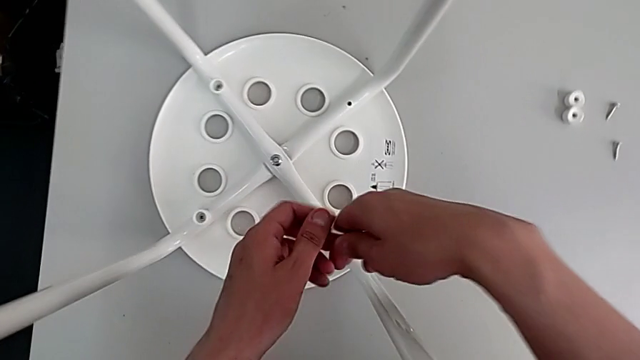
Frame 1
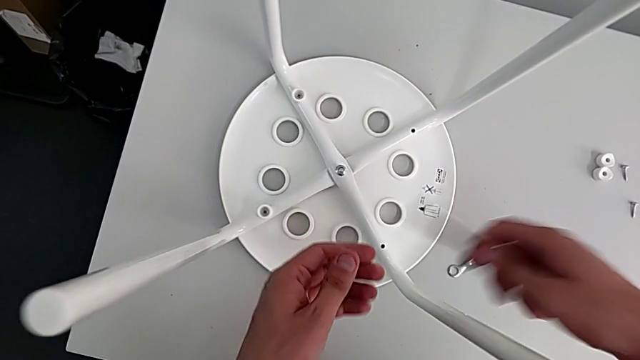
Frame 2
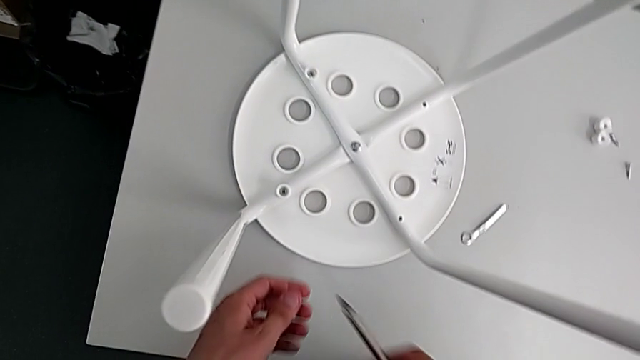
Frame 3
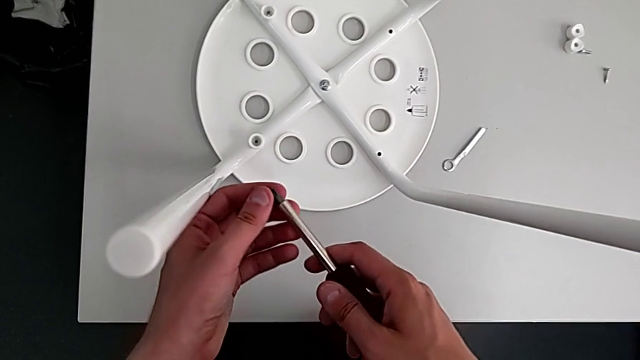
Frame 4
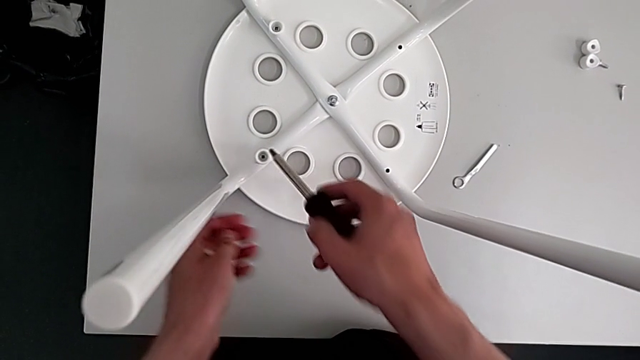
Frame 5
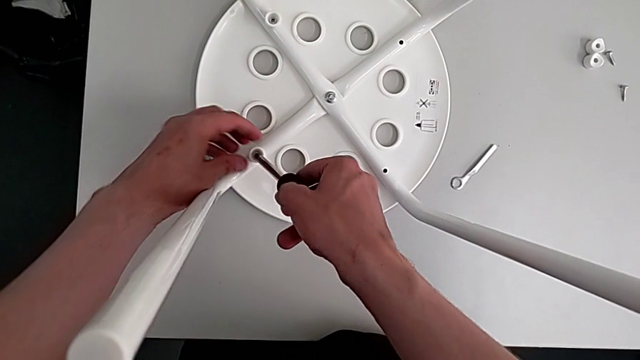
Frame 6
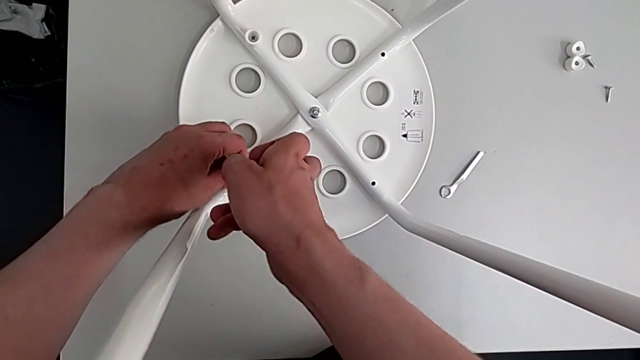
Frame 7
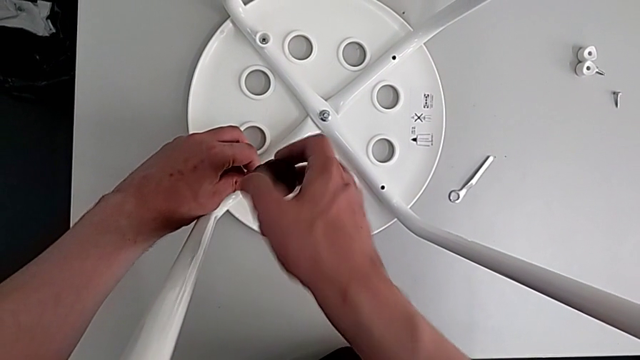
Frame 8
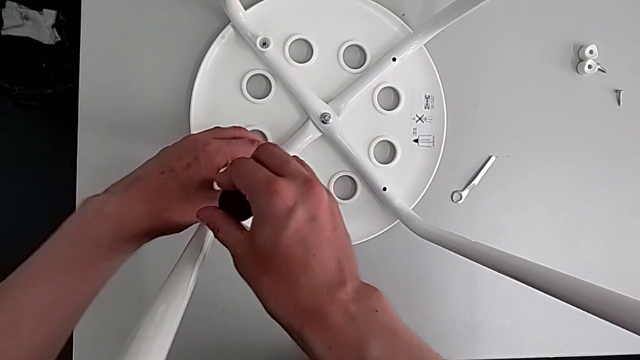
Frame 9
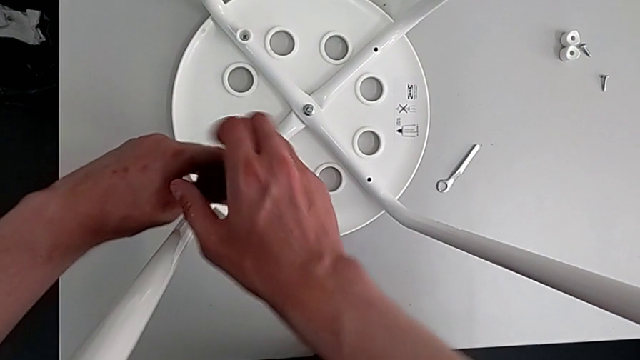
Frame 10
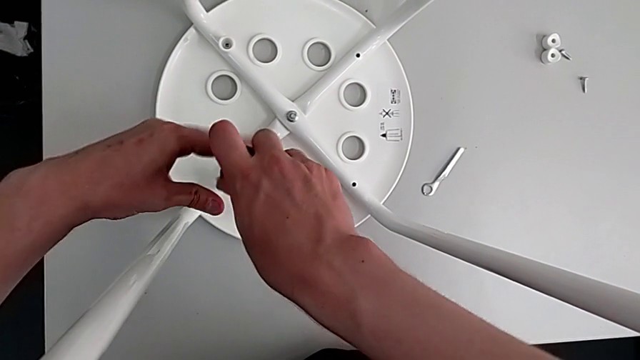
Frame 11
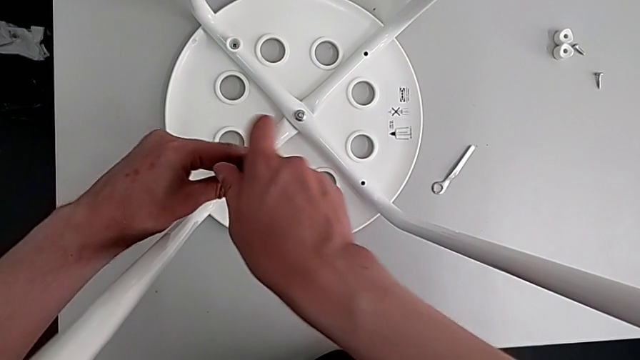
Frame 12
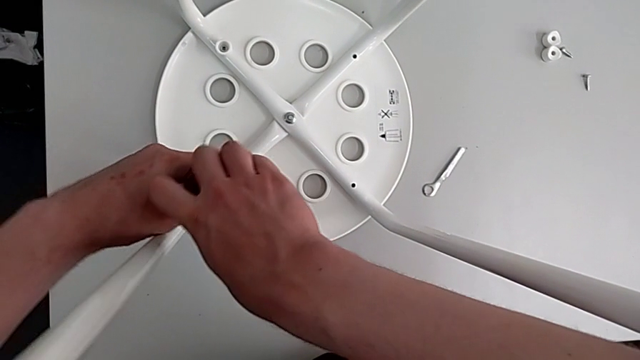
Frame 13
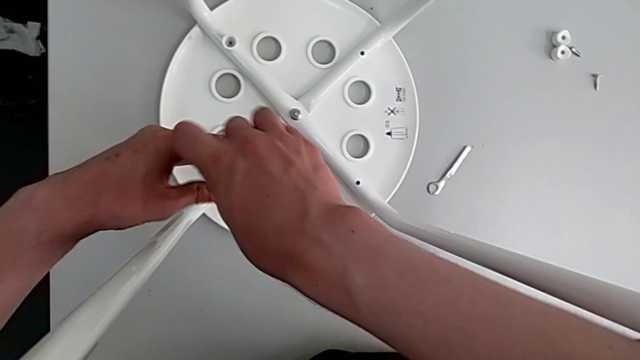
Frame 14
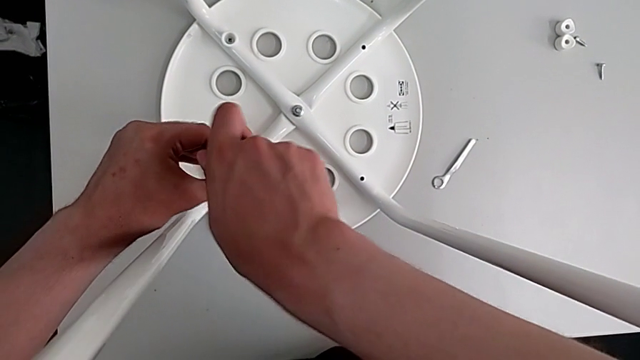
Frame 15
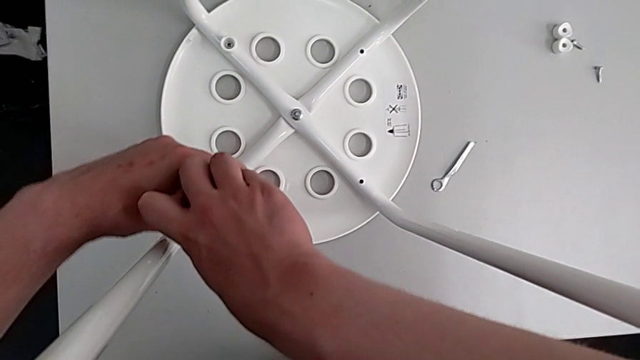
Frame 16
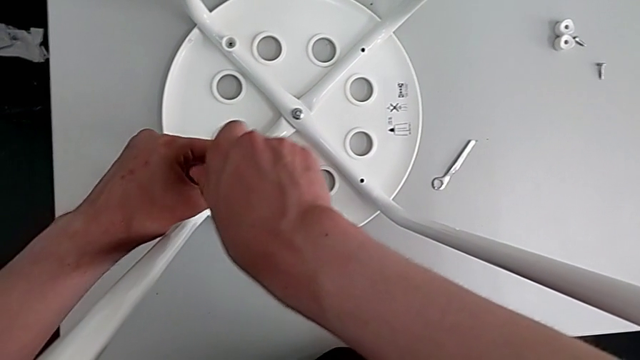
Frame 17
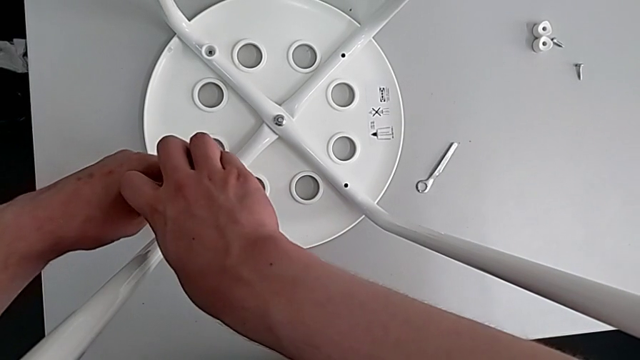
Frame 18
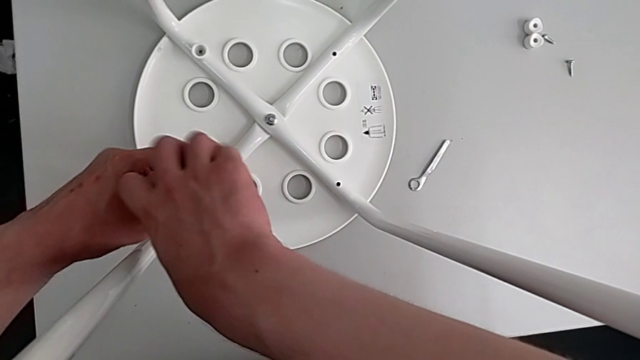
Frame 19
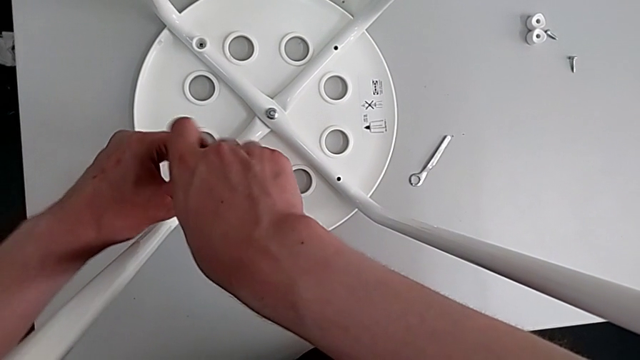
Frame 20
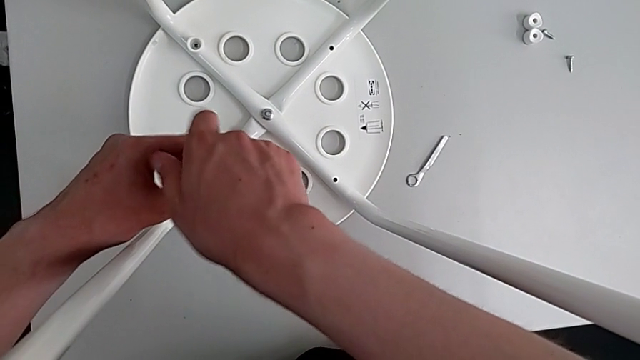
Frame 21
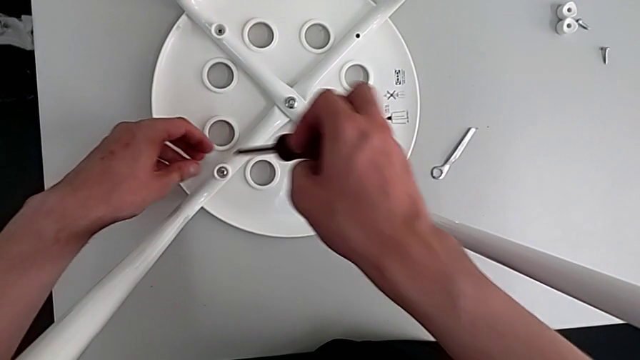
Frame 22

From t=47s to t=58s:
The camera wearer is removing four screws on the stool with a screwdriver. They grab the screwdriver, insert it and unscrew the third screw.

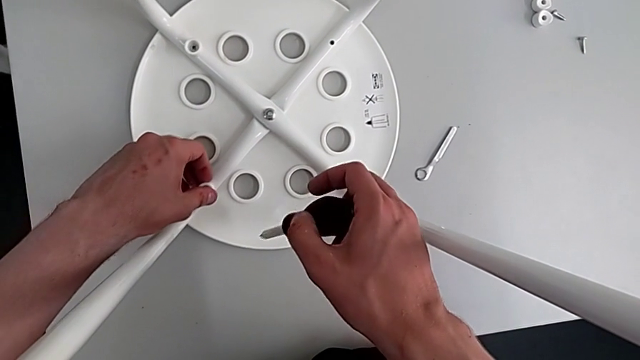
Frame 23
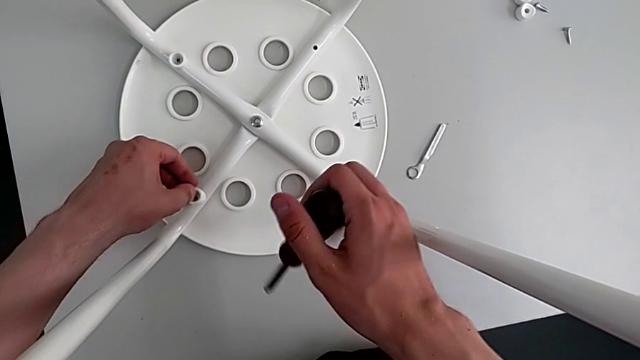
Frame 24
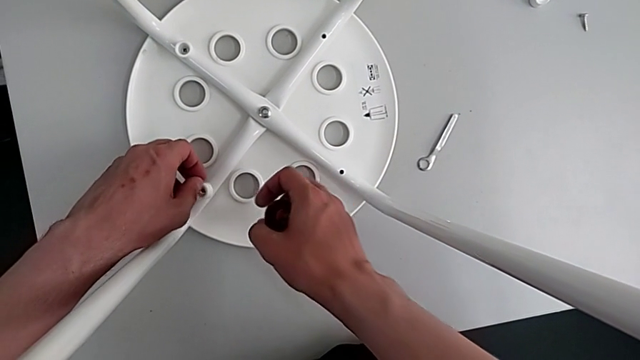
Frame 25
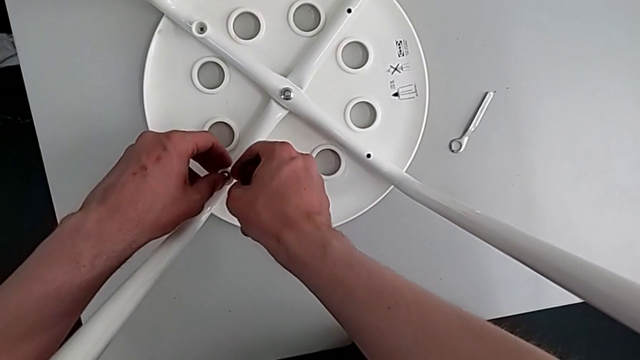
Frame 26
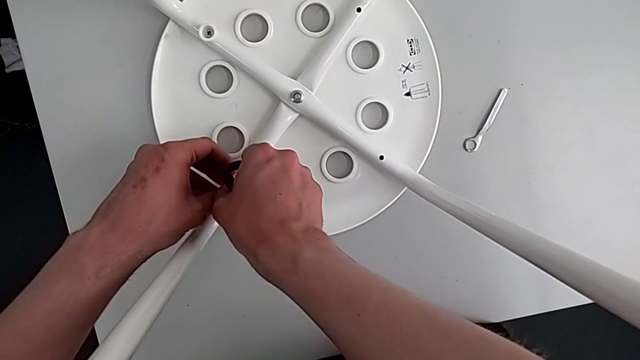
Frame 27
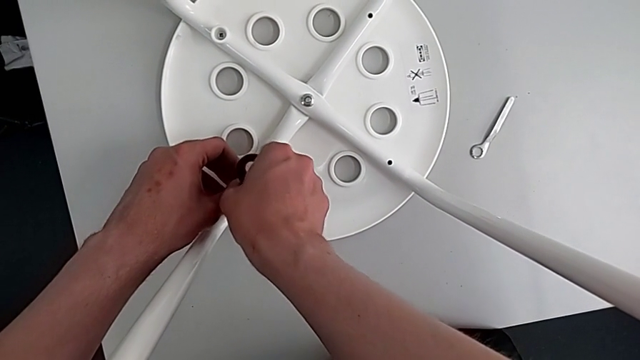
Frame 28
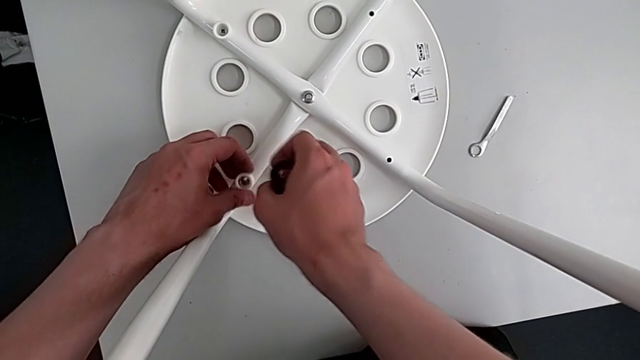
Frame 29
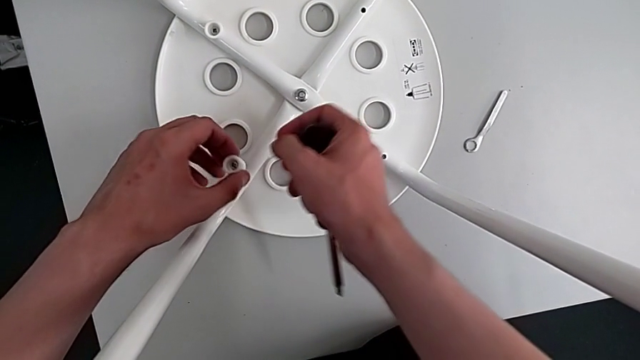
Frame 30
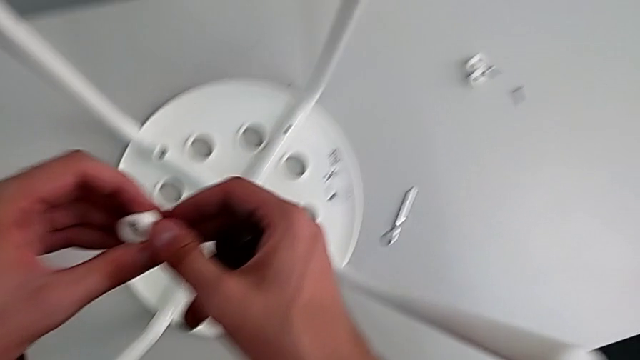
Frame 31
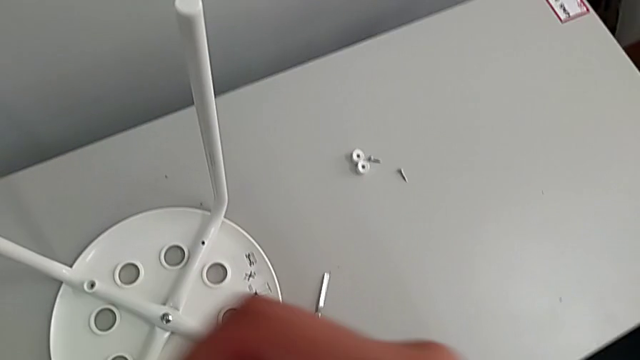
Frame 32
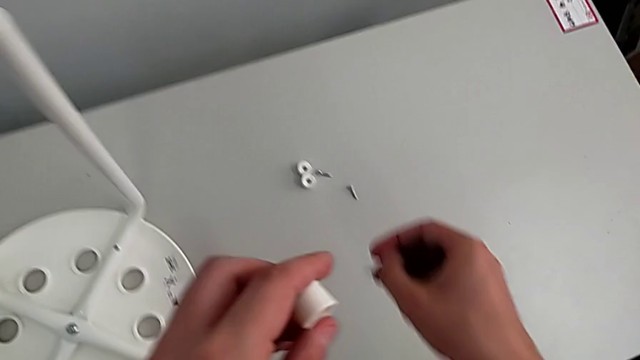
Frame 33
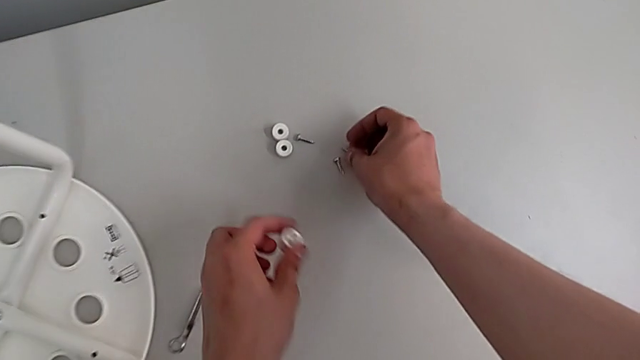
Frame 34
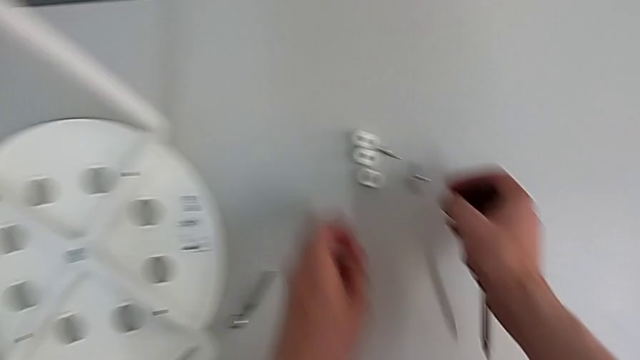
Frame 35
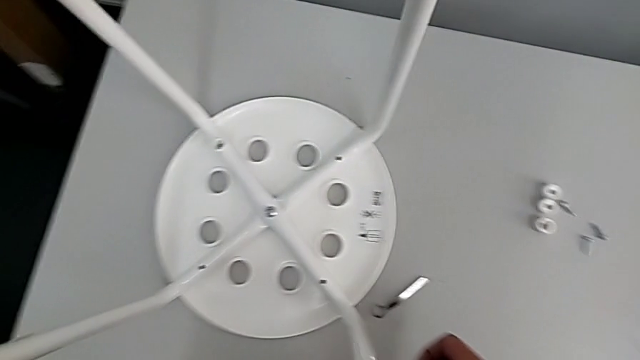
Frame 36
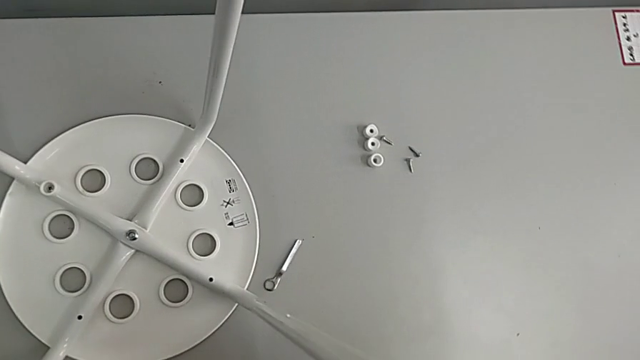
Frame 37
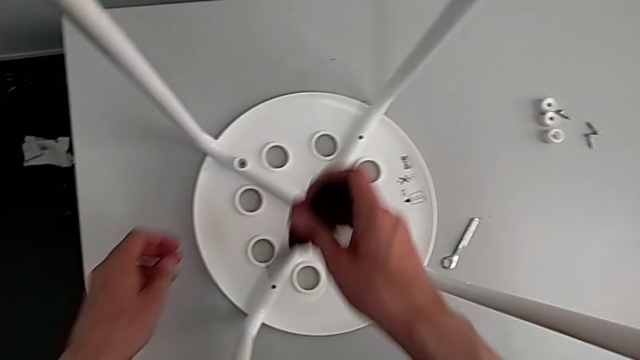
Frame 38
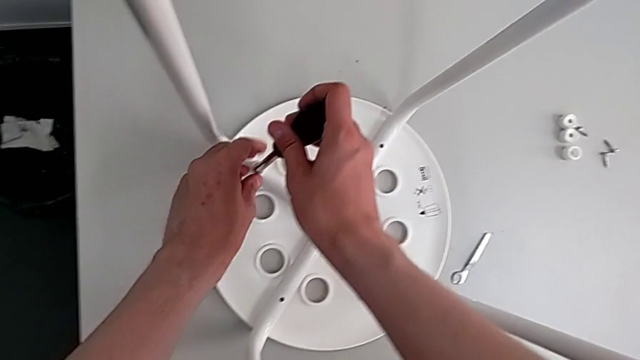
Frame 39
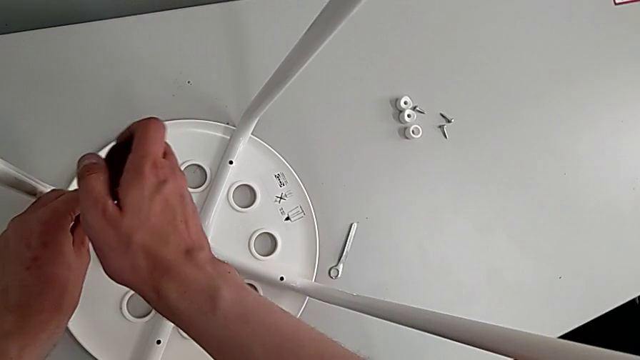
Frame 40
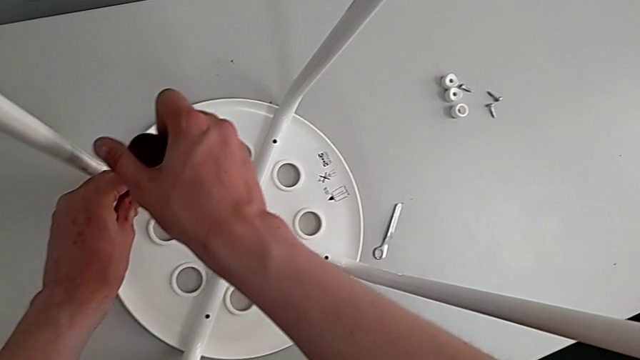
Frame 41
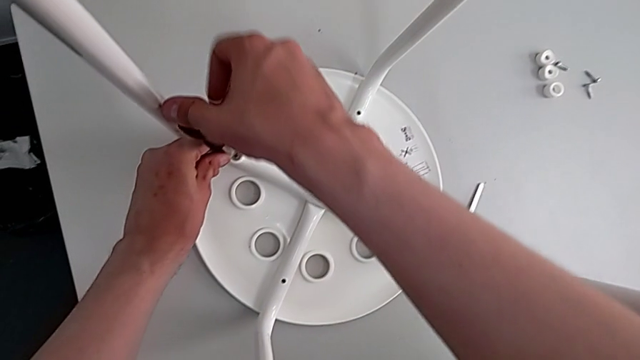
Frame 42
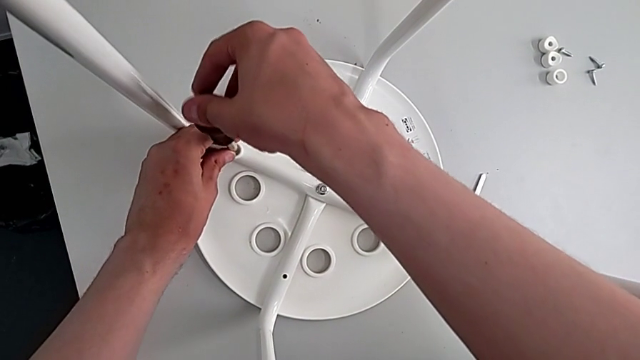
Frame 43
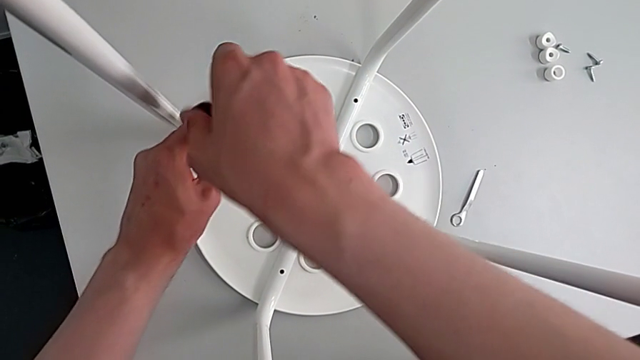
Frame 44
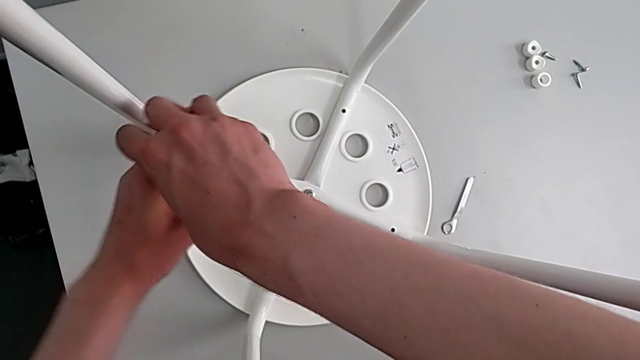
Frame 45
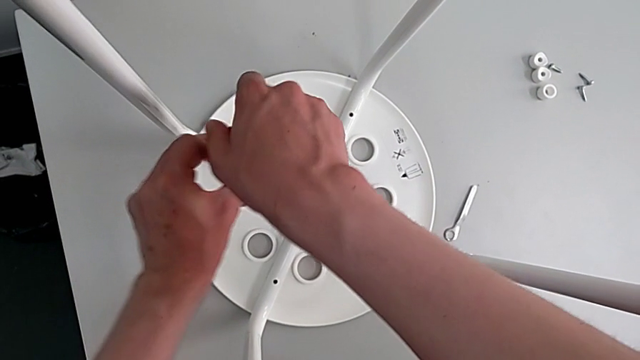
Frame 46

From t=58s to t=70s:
The camera wearer is removing four screws on the stool with a screwdriver. They grab the third screw, disassemble it, place it, insert the screwdriver and begin to unscrew the fourth screw.
